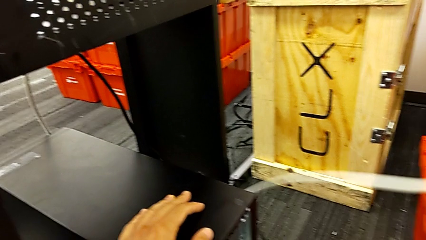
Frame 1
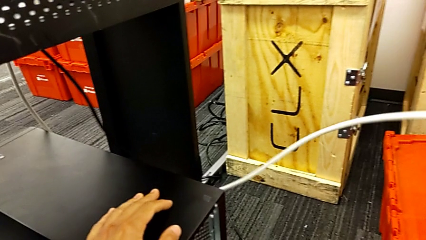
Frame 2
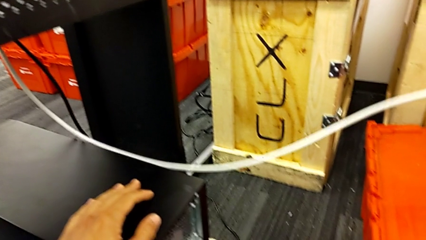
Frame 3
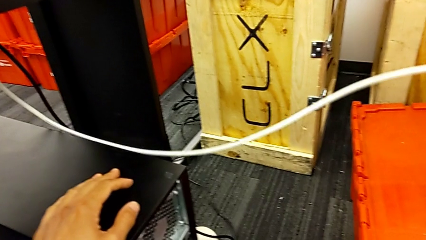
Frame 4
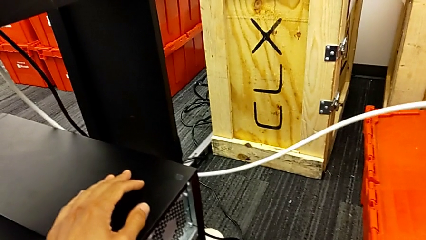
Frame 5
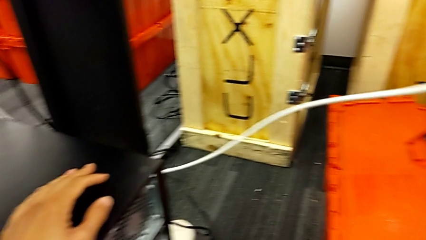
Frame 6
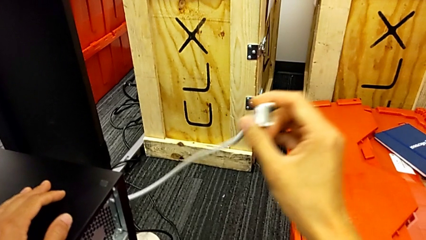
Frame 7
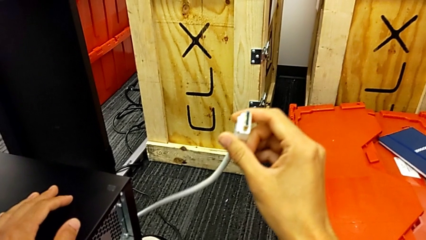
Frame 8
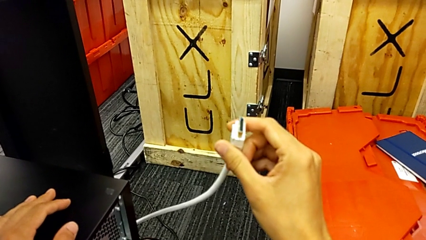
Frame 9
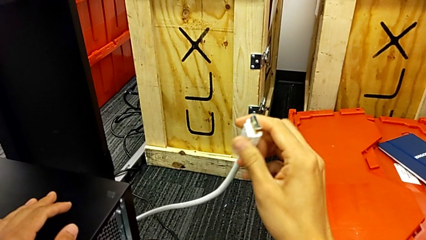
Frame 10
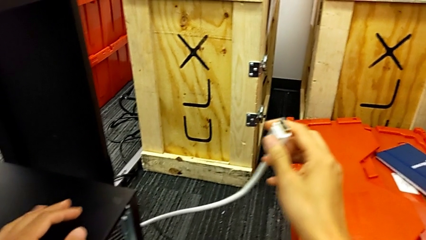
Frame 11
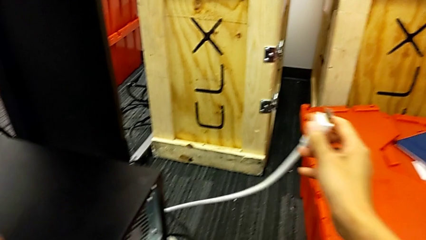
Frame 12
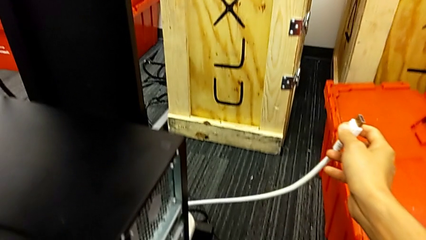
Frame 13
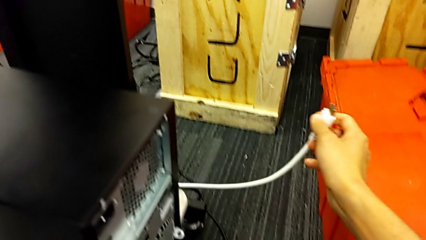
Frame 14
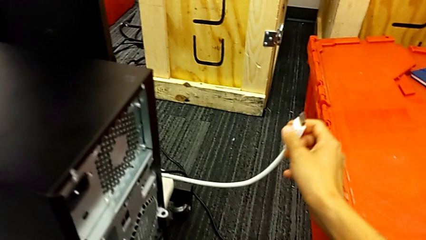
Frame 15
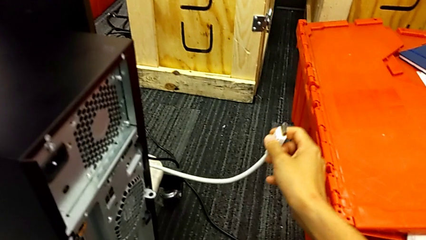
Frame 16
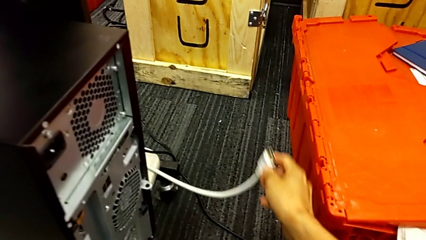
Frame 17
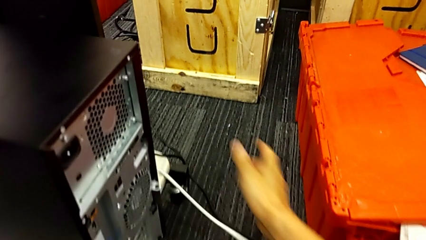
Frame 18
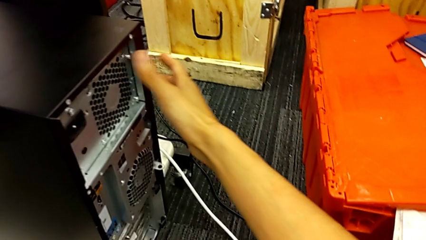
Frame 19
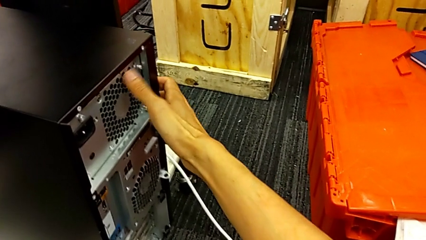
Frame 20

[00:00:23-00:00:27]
The camera wearer is unplugging the cables. They hold the white HDMI cable and place it.

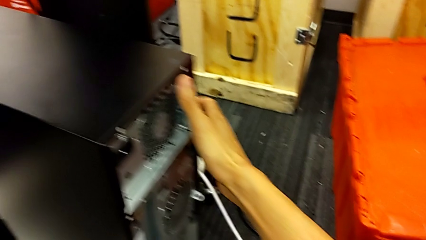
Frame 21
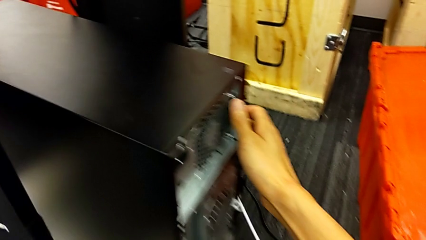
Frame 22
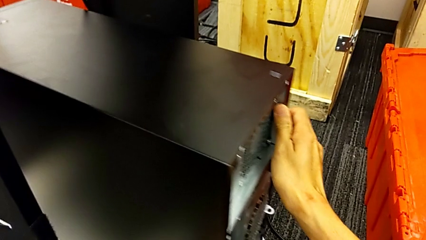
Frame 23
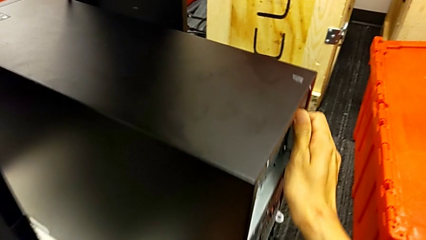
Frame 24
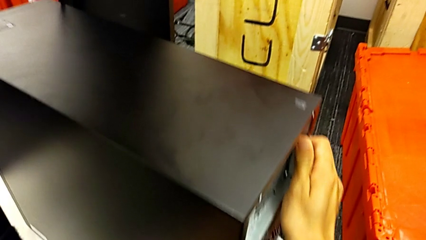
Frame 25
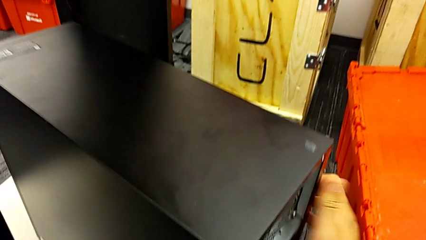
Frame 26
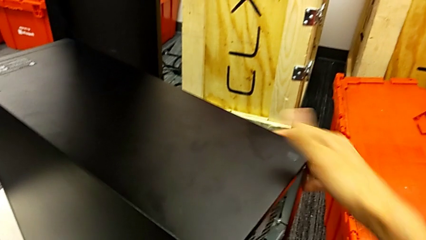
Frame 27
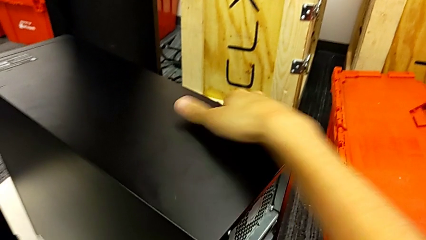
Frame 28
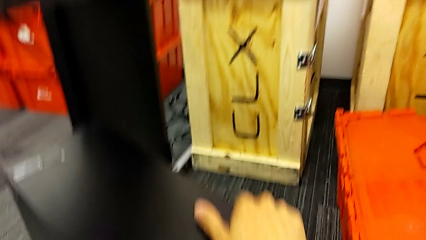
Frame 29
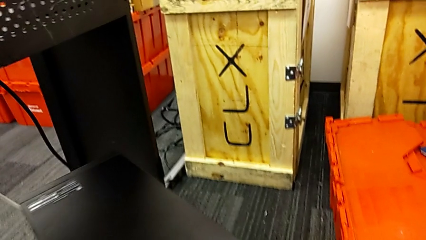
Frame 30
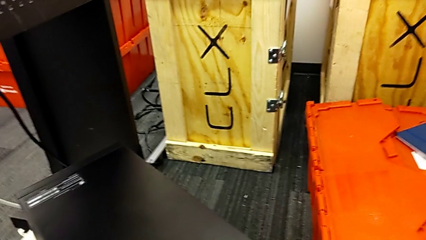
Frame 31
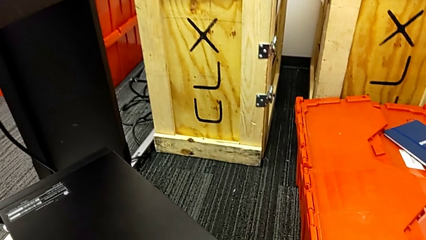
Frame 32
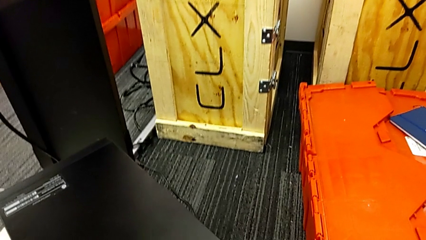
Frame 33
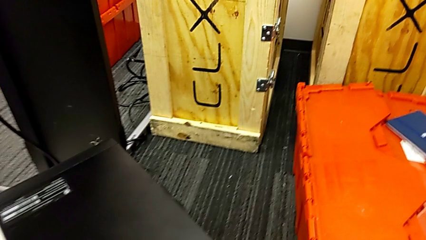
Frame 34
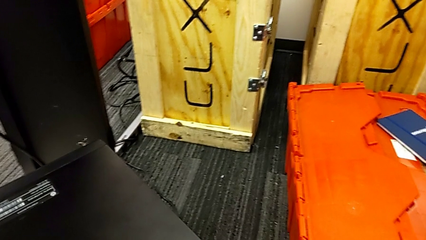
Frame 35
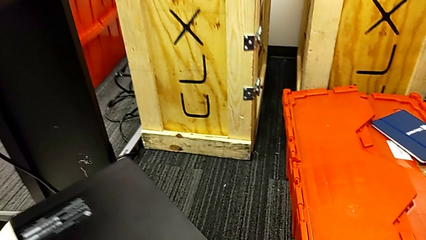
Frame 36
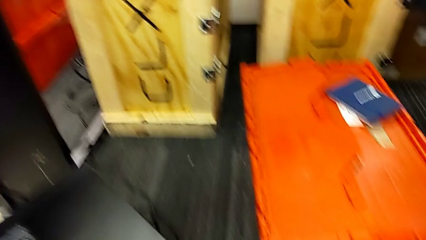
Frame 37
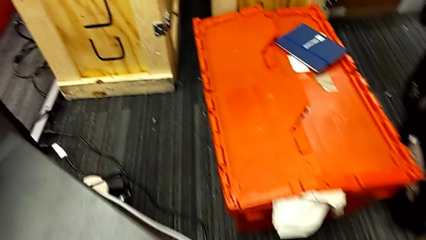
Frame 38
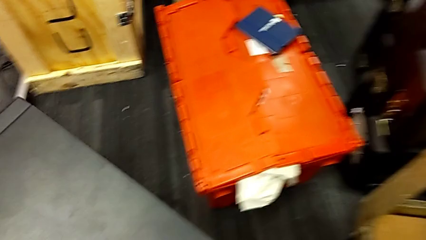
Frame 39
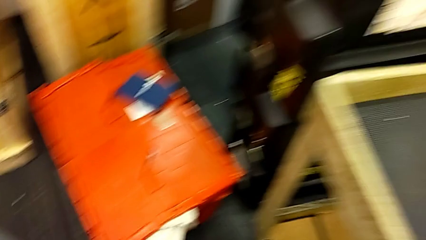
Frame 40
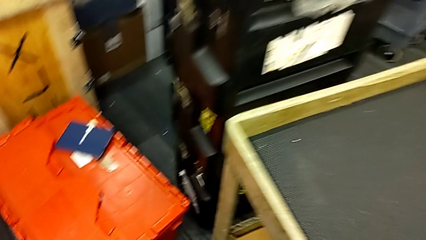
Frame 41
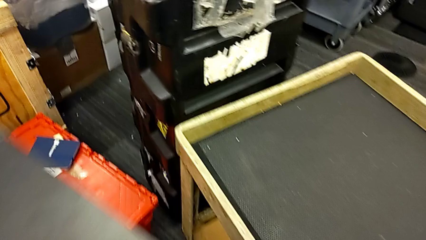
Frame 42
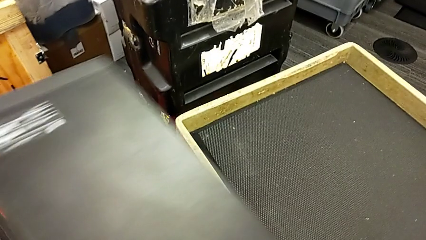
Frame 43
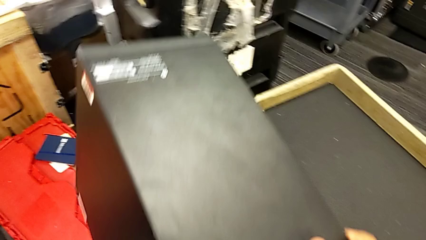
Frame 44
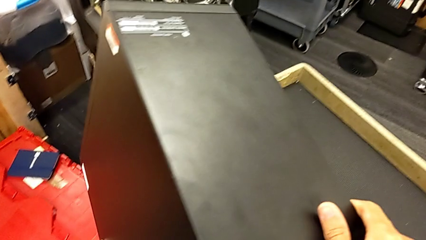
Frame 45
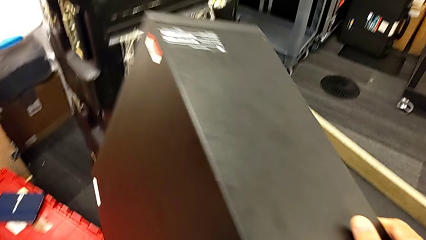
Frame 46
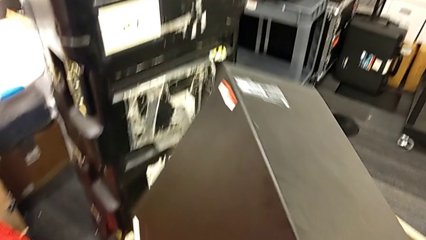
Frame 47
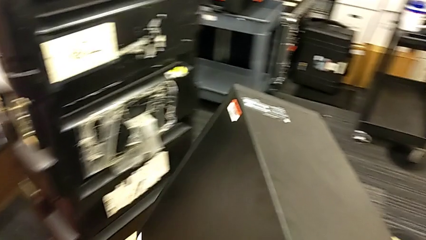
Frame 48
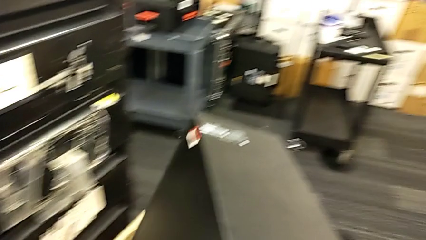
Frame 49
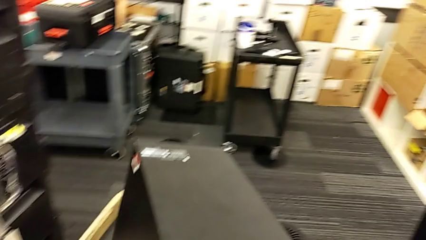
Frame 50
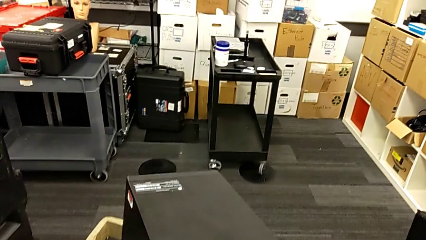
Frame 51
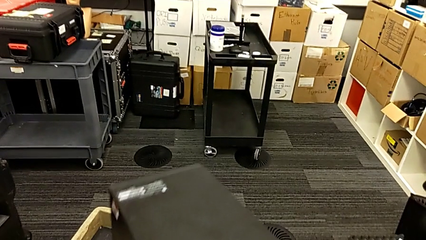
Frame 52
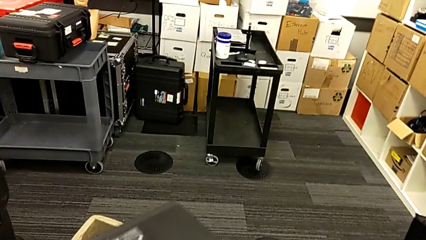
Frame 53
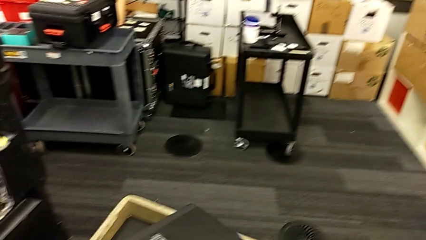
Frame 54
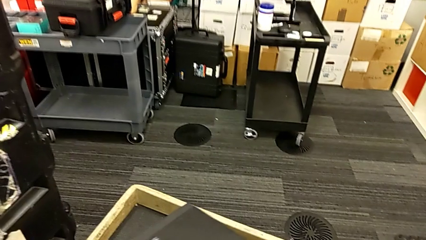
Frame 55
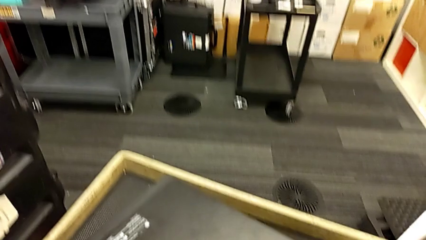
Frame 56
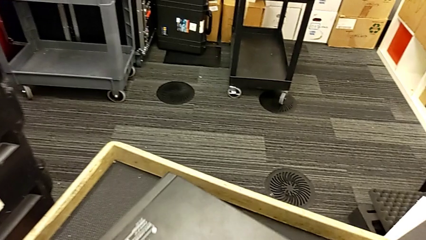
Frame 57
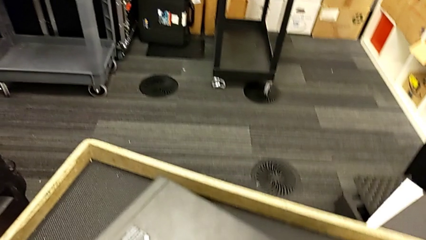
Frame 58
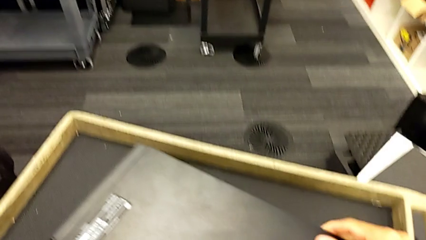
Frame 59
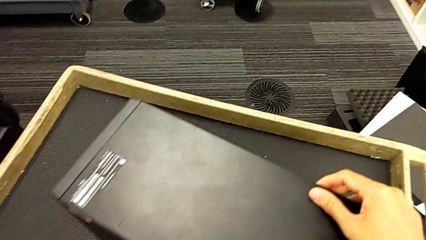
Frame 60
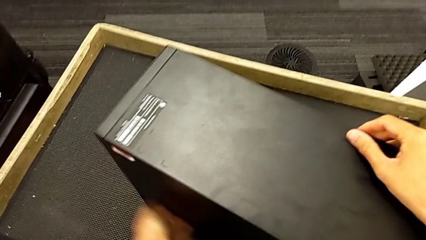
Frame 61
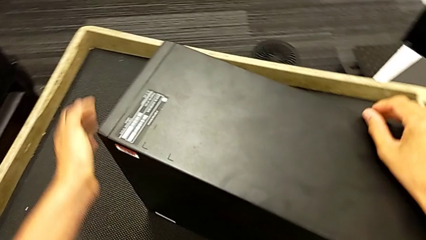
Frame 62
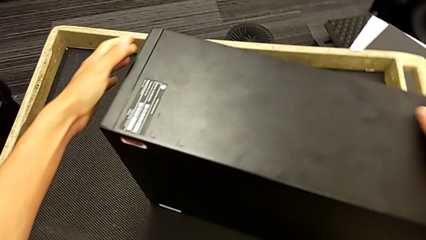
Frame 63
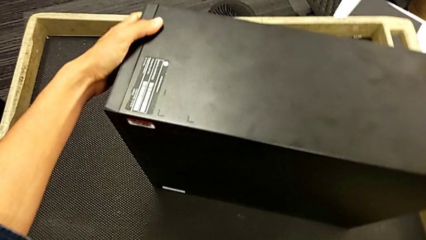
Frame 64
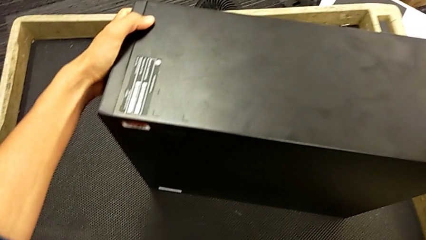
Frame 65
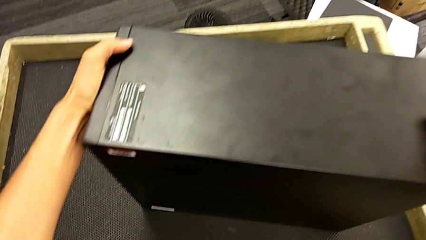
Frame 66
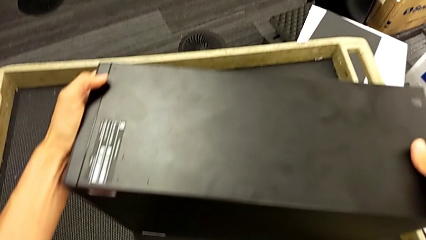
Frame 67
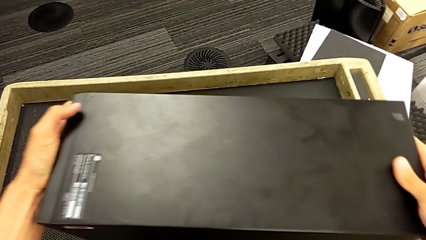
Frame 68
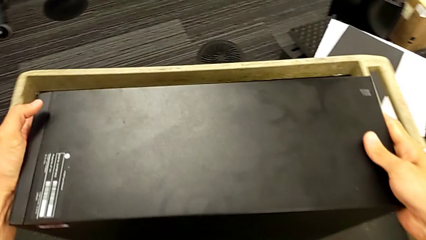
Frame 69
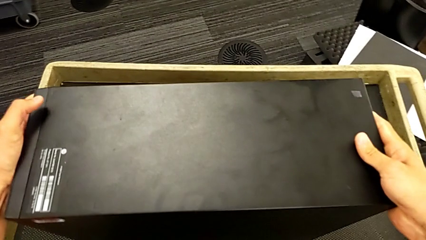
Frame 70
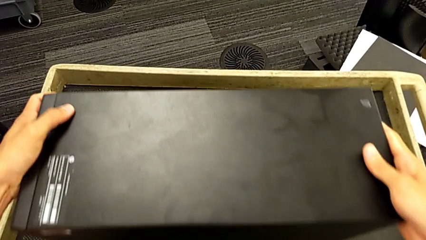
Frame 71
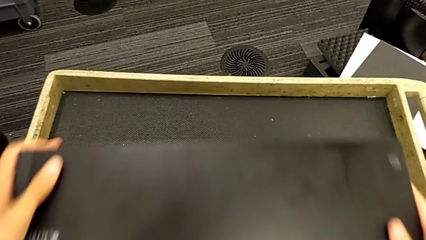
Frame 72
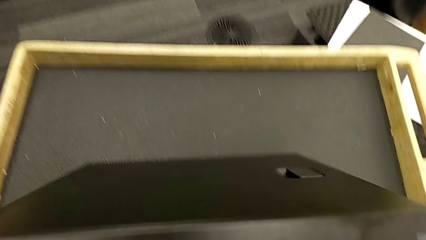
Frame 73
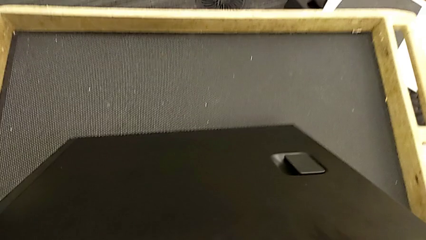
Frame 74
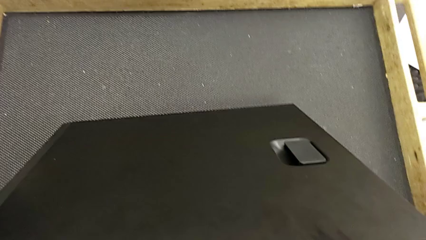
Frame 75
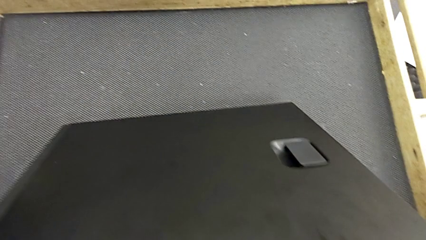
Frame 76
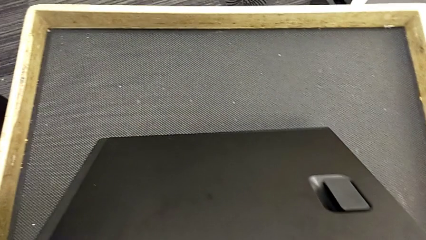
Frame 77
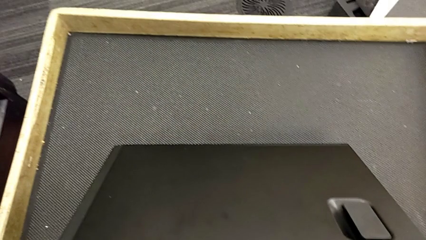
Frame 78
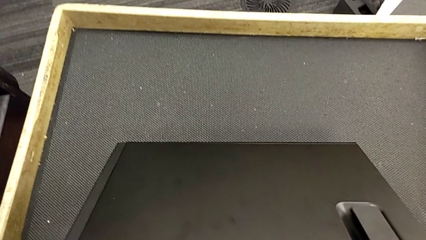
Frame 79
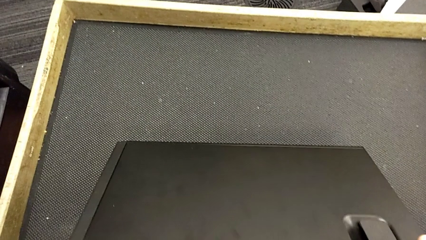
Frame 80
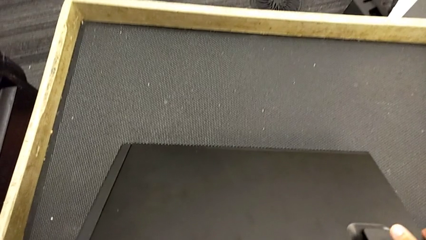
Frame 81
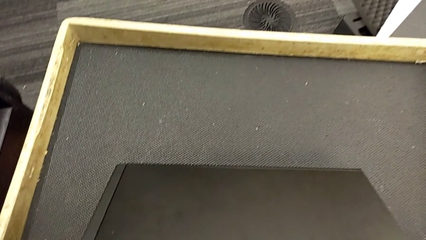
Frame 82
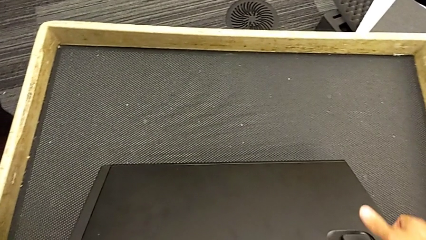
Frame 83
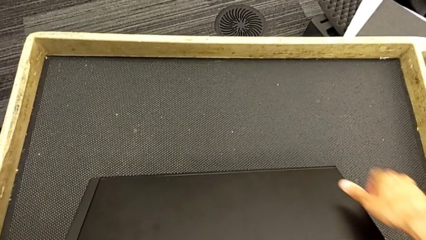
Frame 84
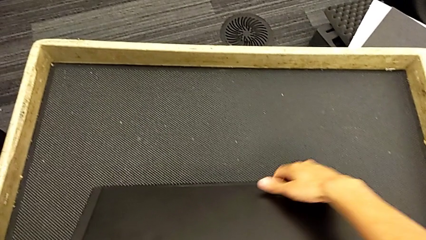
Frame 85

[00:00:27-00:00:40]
The camera wearer is putting the computer tower on the table. They grab the computer tower, slide it, lift it, place it and begin to turn it.
